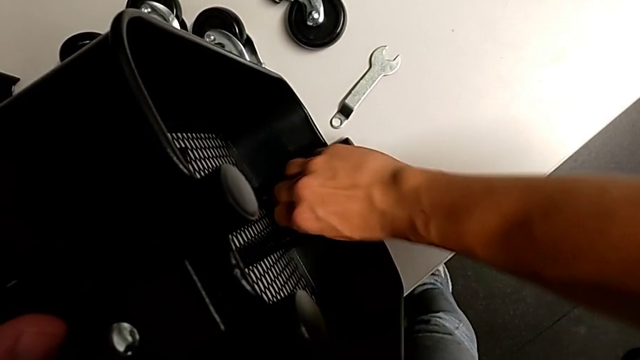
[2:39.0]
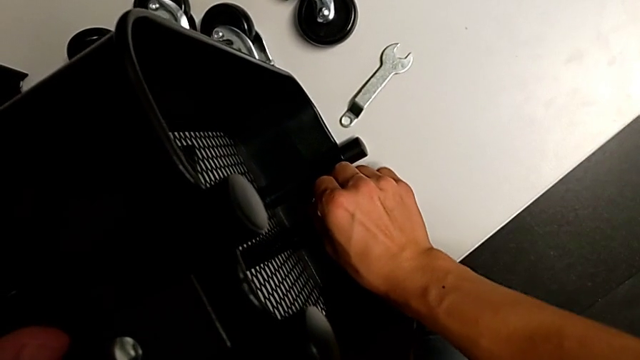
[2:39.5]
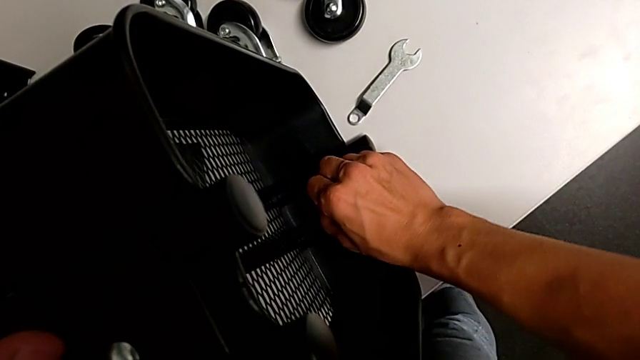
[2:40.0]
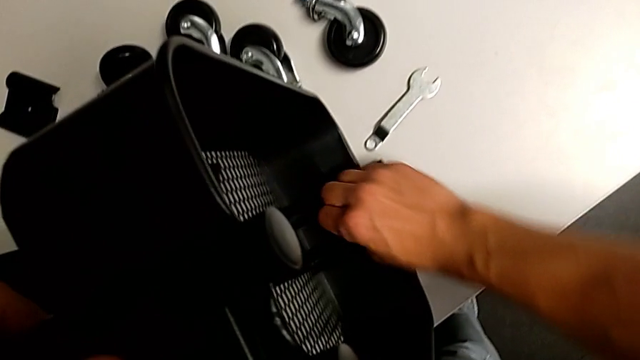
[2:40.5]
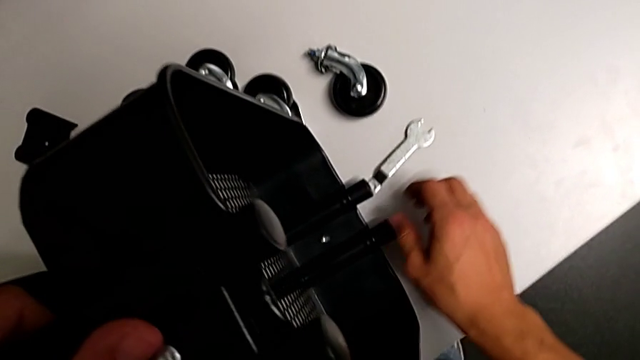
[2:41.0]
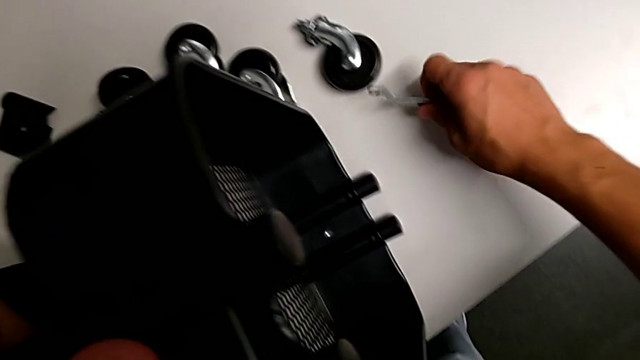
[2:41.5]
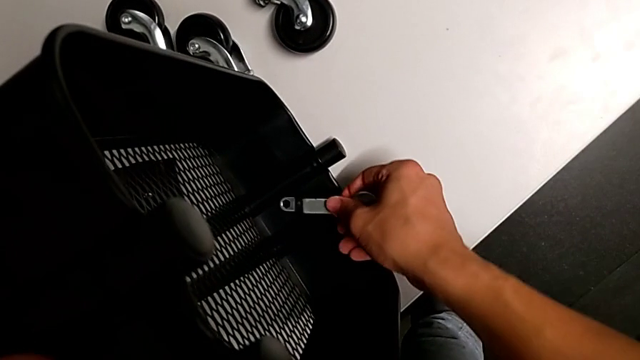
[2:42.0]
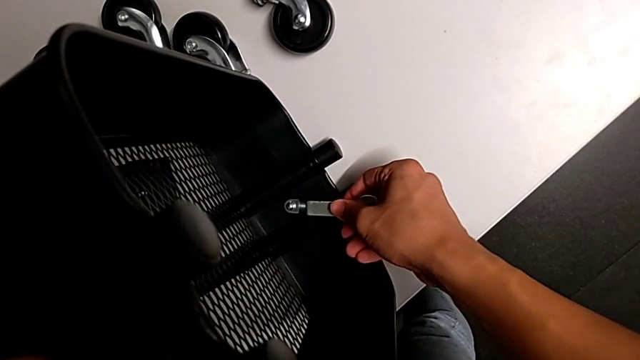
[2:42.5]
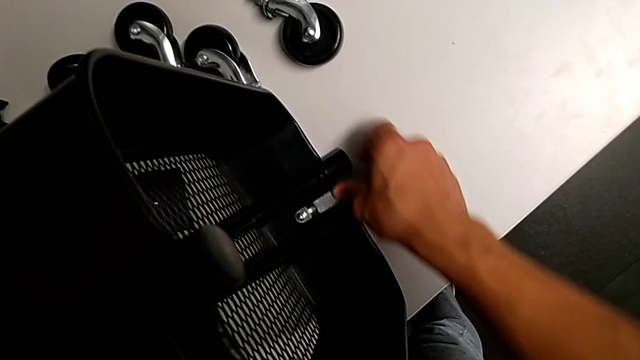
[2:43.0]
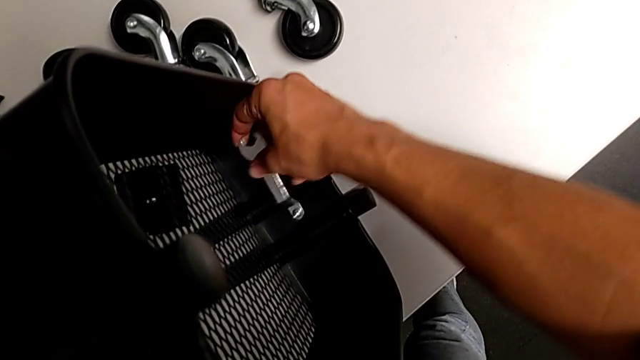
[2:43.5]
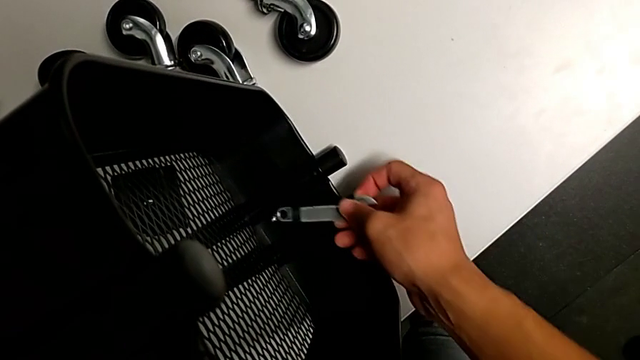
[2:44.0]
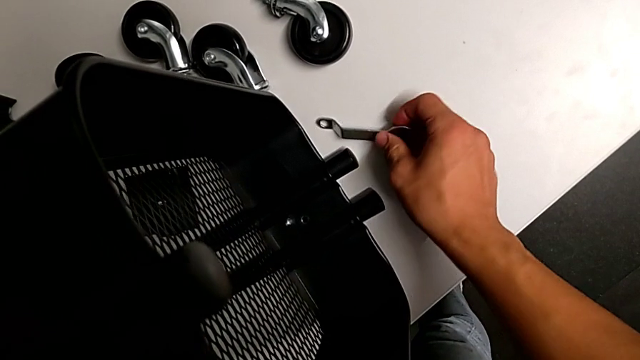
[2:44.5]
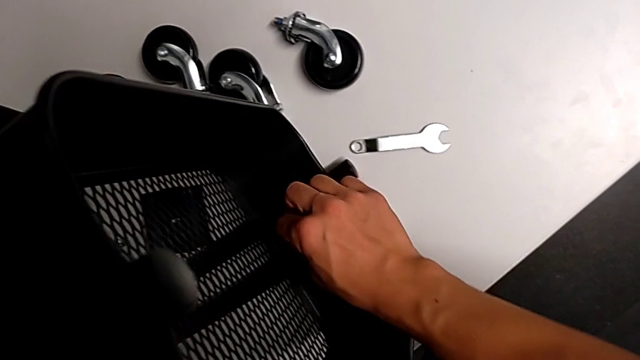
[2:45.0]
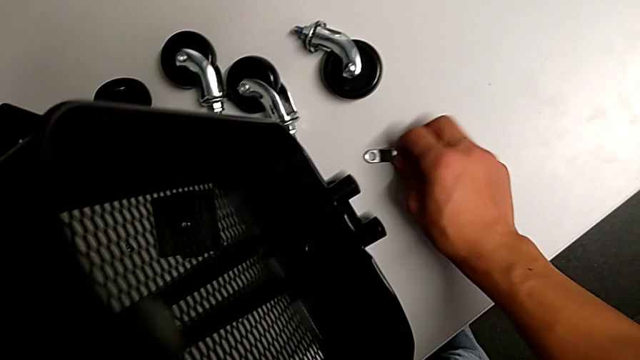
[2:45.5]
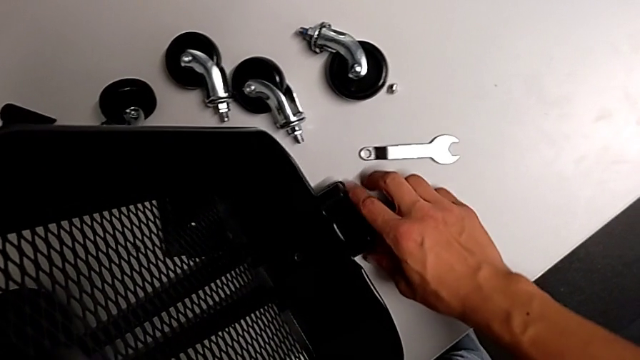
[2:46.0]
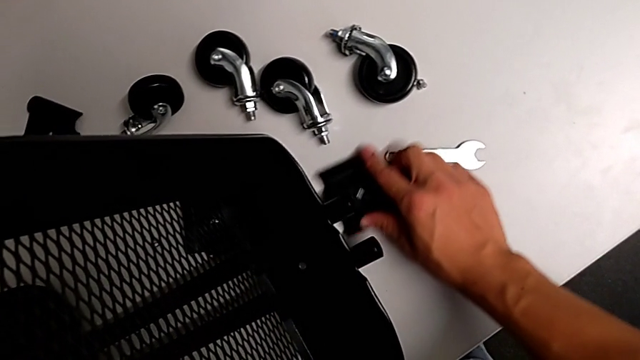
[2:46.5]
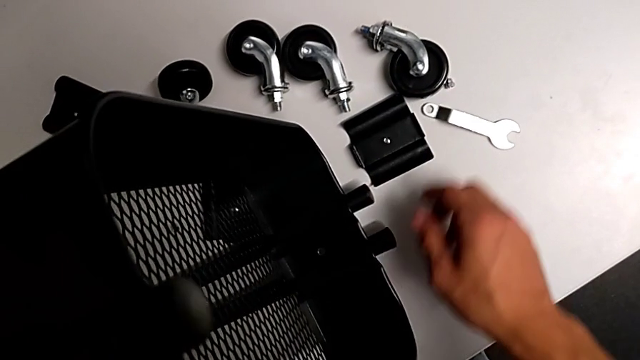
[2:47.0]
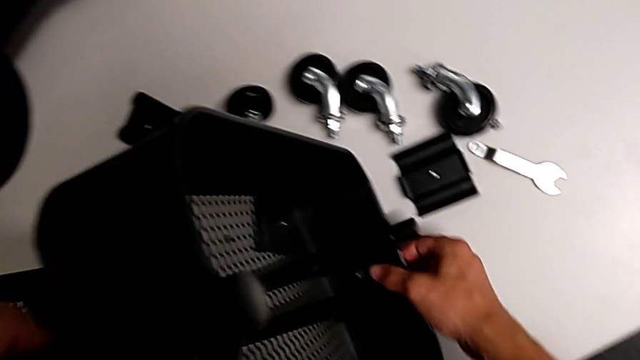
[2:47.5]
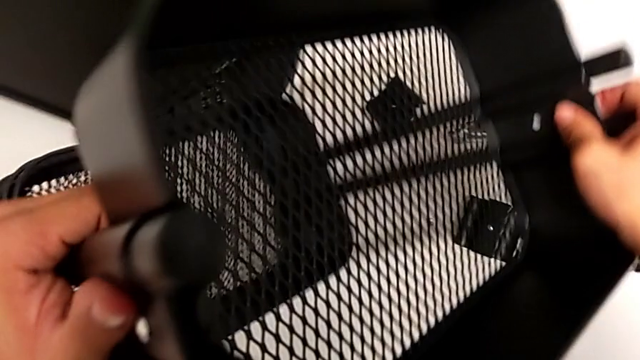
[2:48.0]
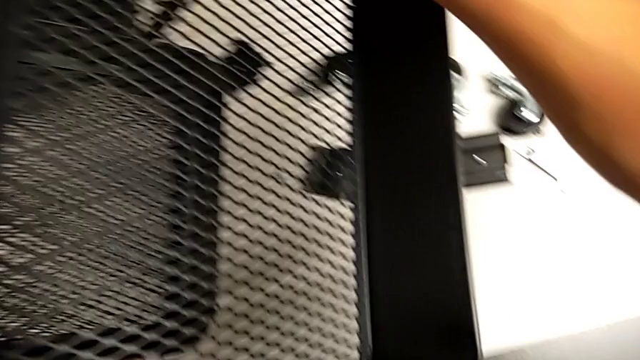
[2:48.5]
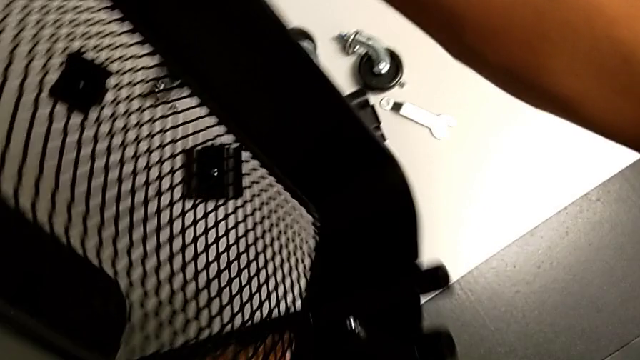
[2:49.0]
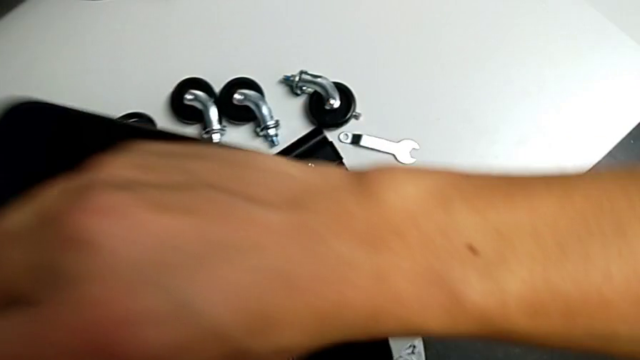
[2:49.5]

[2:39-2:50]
The camera wearer is removing the third bracket. They grab the hexagonal wrench, insert it, drop the hex nut, withdraw the third bracket and rotate the utility cart.

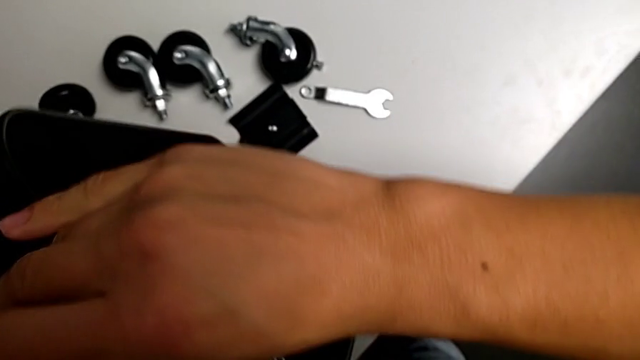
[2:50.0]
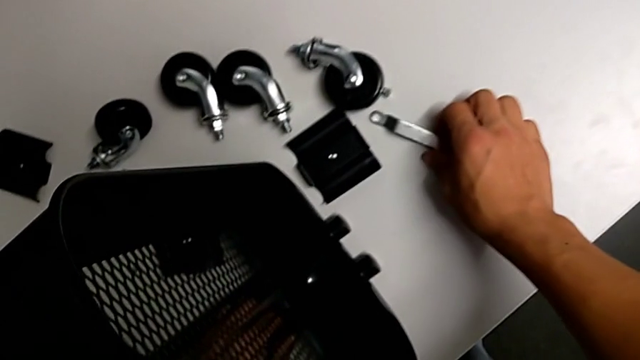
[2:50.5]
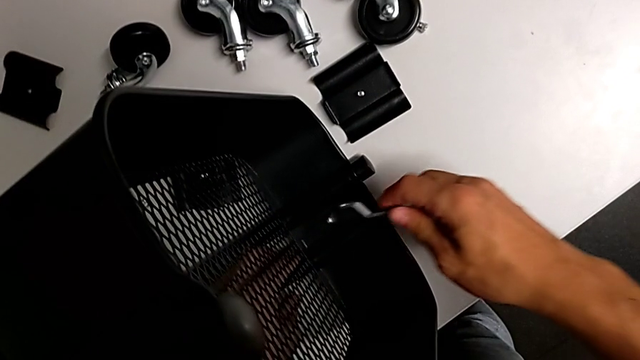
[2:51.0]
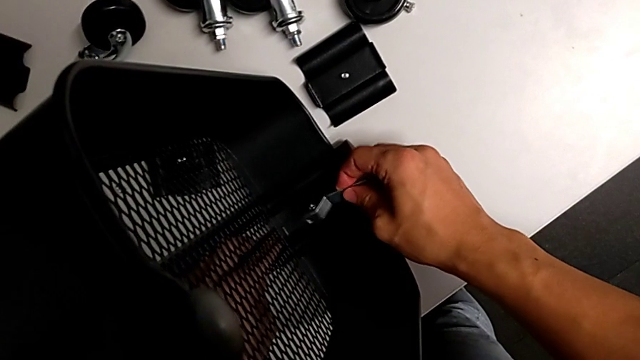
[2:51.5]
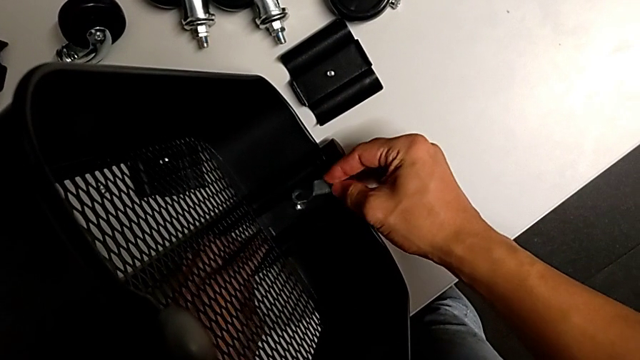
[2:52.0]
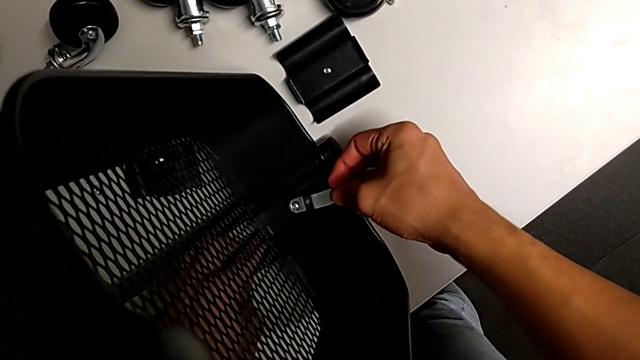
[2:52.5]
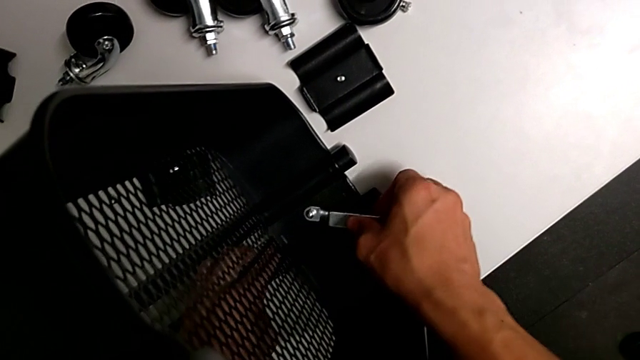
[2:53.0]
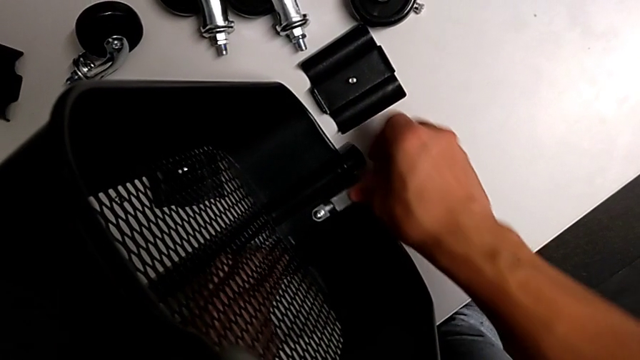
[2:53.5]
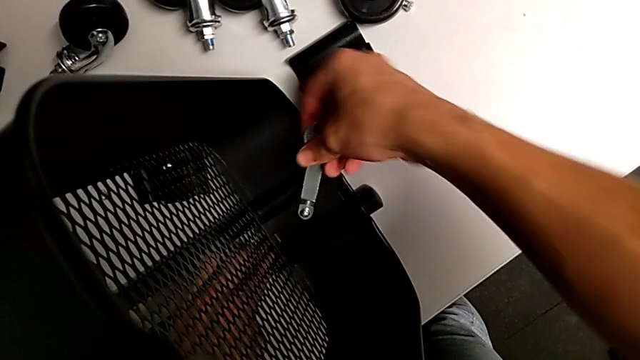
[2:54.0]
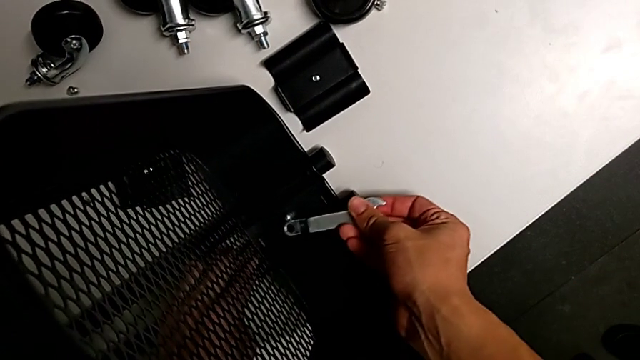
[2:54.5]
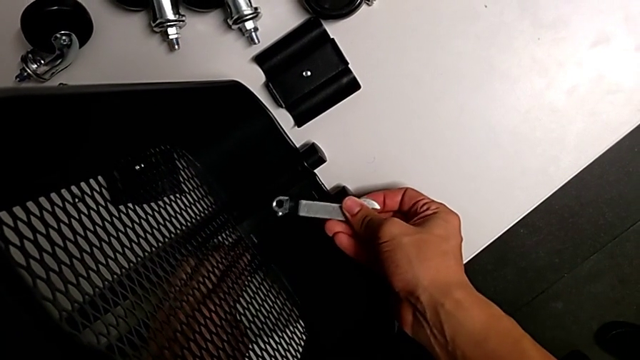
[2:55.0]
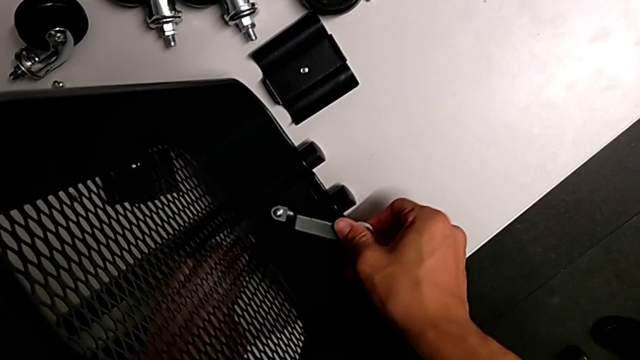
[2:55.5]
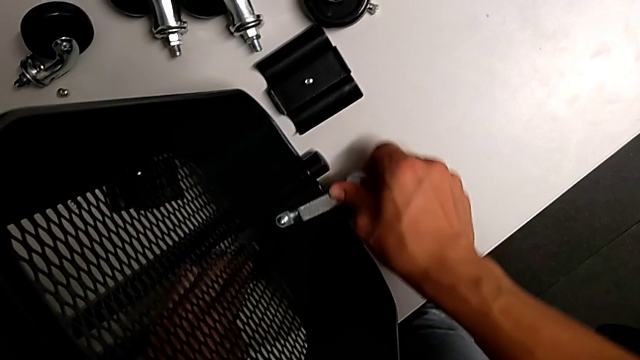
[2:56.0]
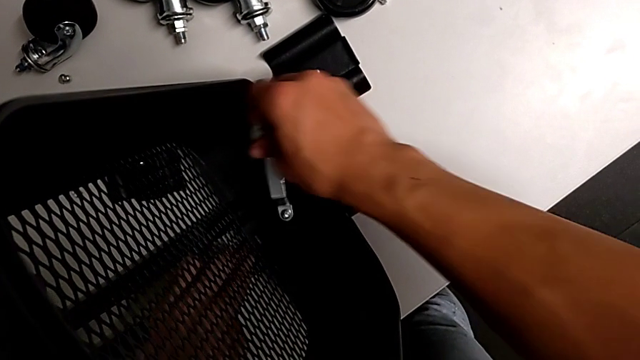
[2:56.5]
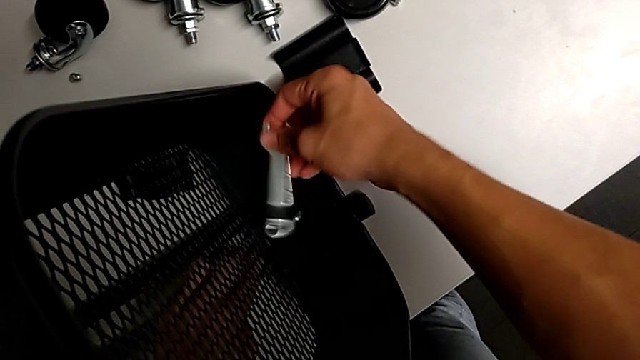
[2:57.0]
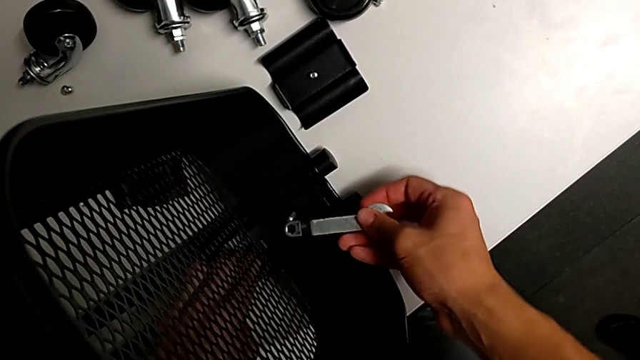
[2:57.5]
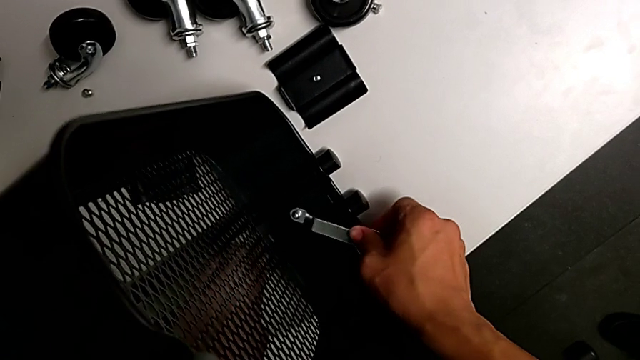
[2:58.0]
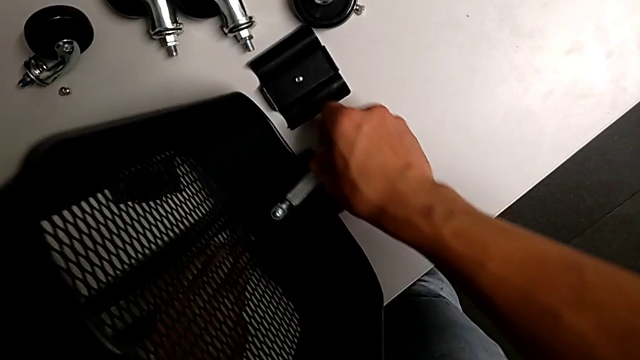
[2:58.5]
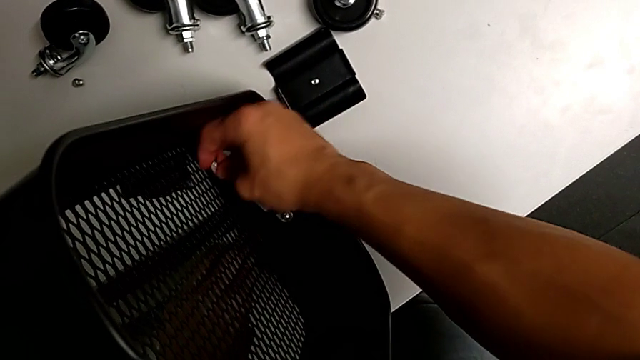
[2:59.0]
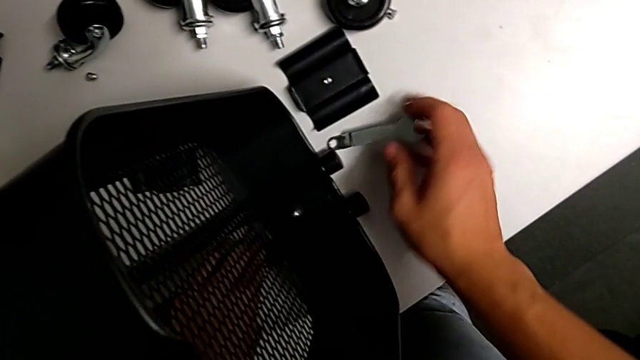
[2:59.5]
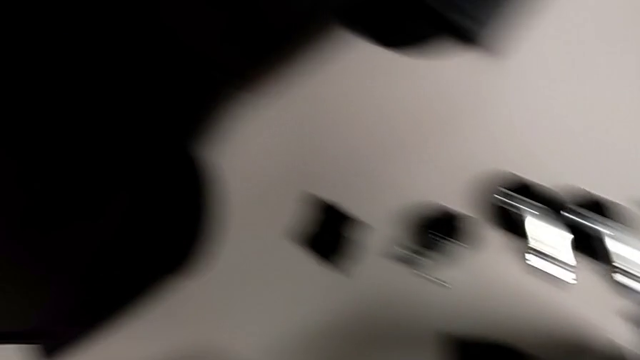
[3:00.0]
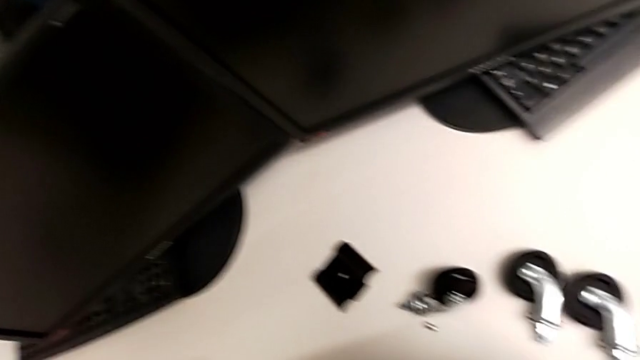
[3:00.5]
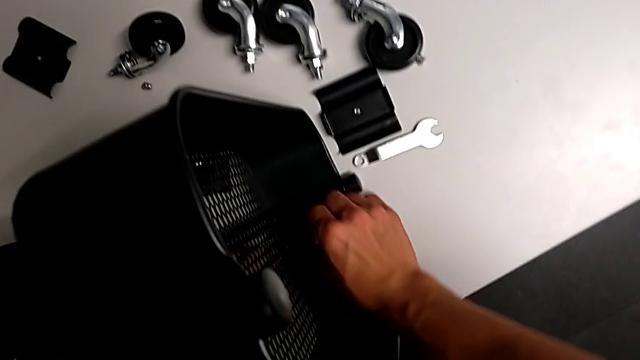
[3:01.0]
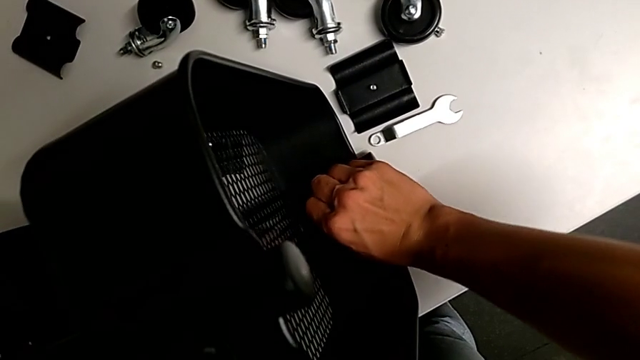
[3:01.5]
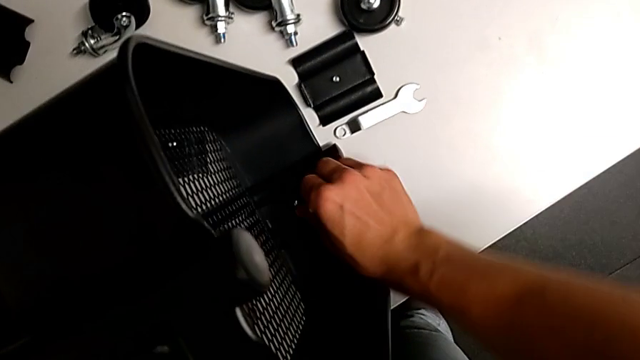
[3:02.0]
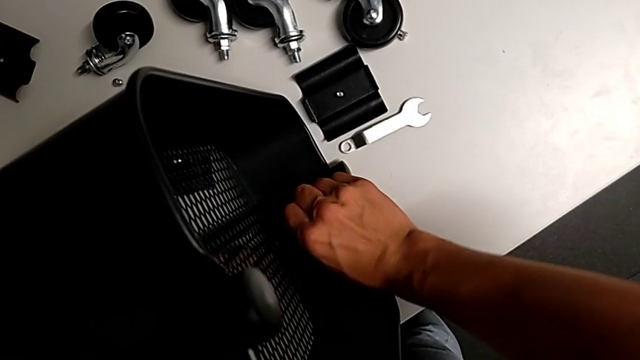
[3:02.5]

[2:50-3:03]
The camera wearer is removing the fourth bracket. They grab the hexagonal wrench, insert it, unscrew the hex nut, drop the hexagonal wrench and unscrew the hex nut.
